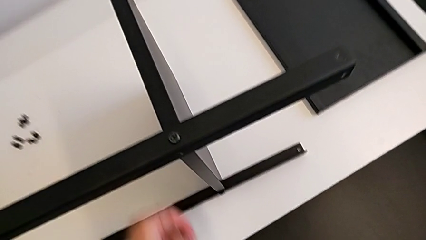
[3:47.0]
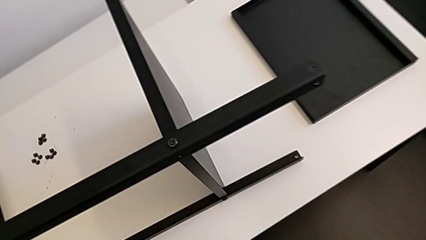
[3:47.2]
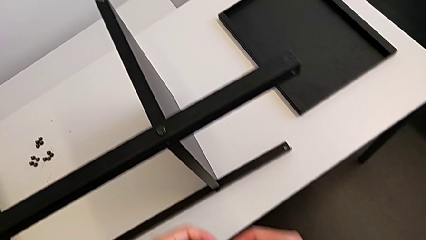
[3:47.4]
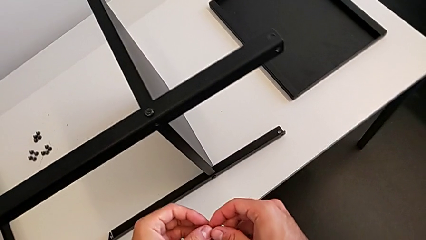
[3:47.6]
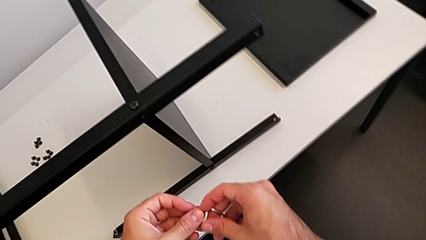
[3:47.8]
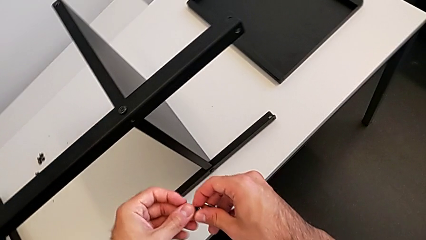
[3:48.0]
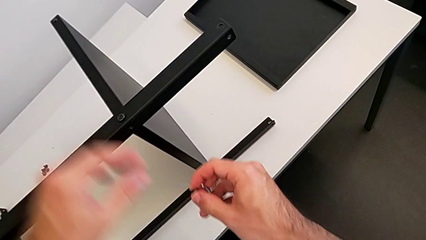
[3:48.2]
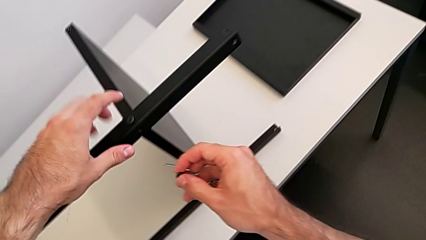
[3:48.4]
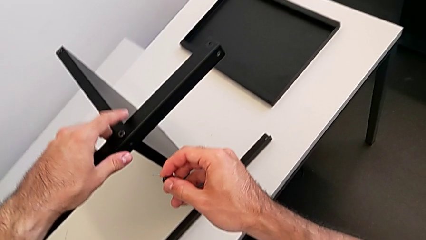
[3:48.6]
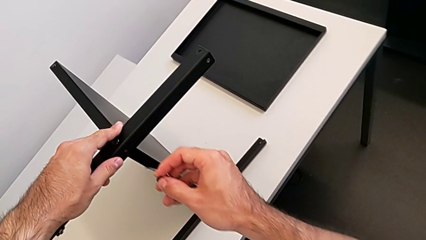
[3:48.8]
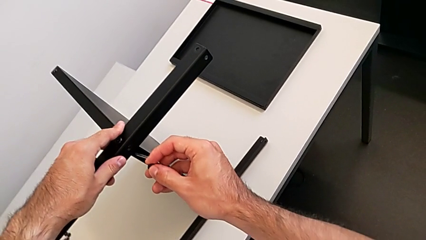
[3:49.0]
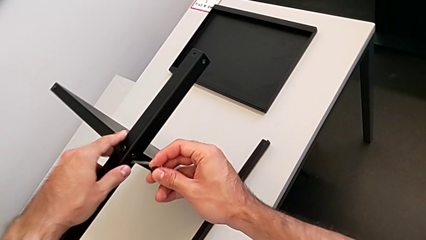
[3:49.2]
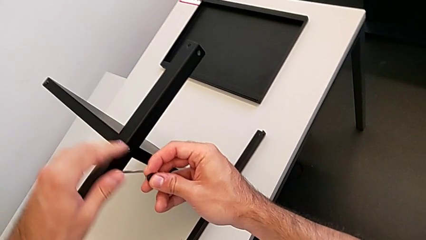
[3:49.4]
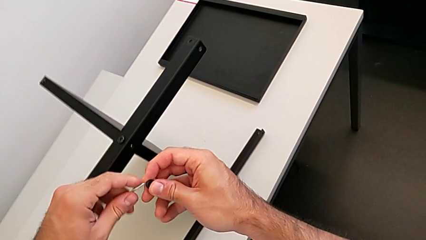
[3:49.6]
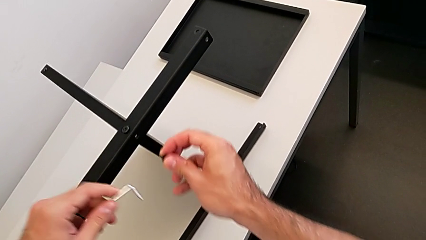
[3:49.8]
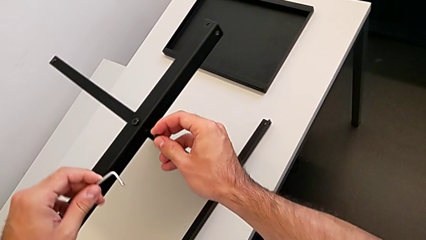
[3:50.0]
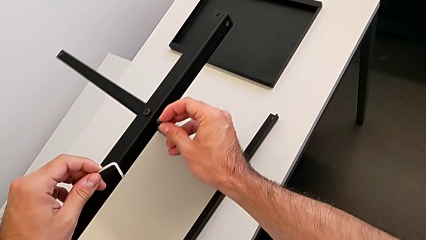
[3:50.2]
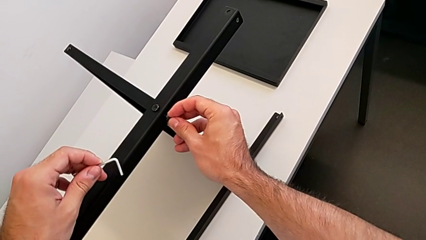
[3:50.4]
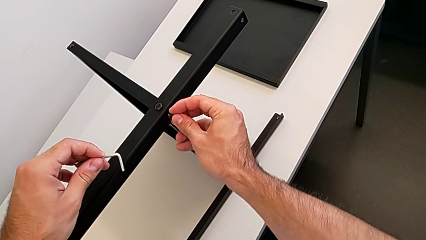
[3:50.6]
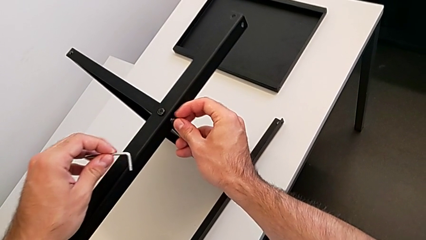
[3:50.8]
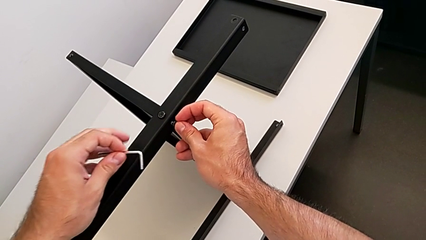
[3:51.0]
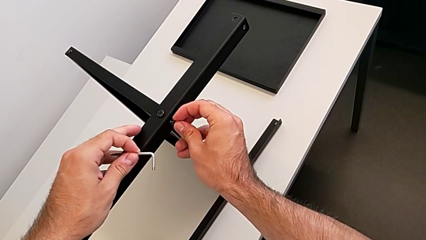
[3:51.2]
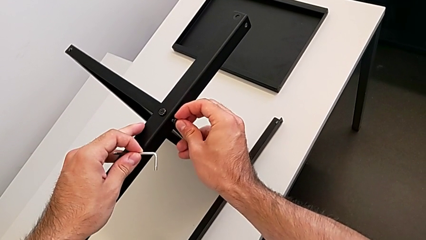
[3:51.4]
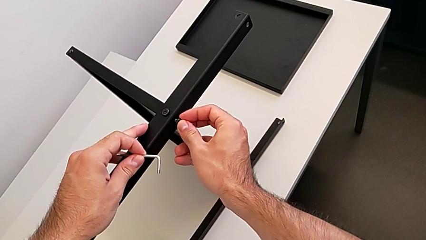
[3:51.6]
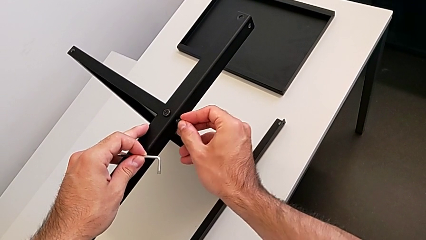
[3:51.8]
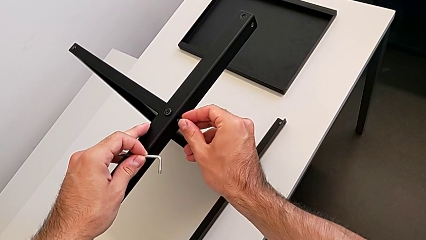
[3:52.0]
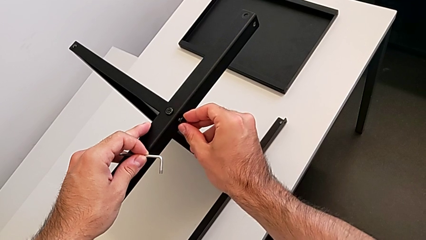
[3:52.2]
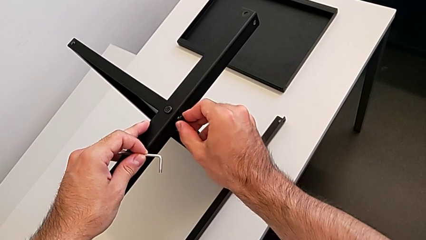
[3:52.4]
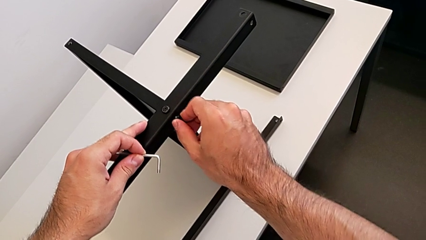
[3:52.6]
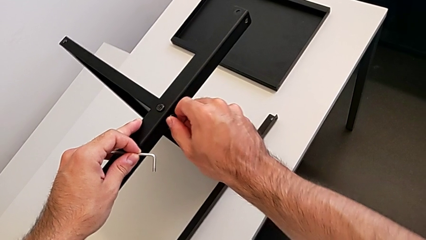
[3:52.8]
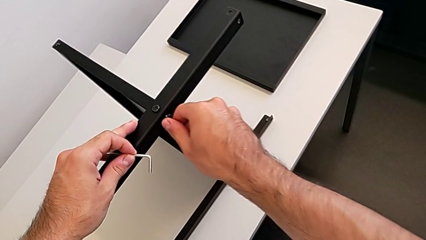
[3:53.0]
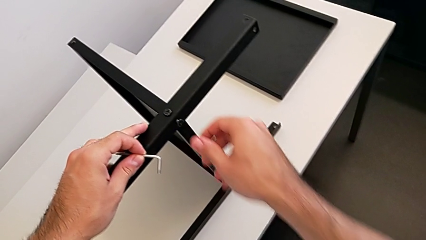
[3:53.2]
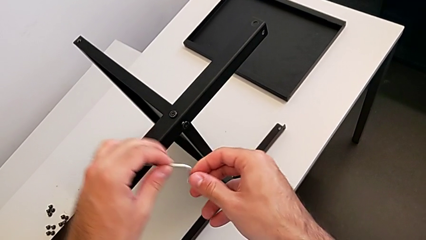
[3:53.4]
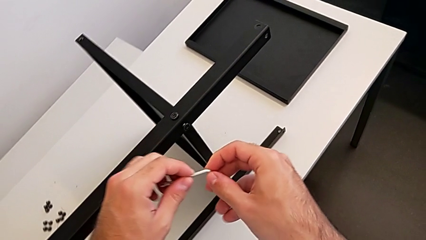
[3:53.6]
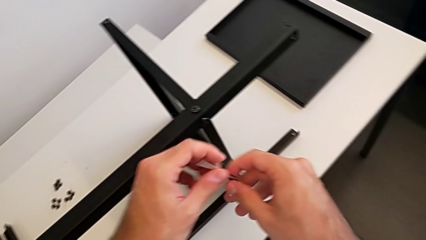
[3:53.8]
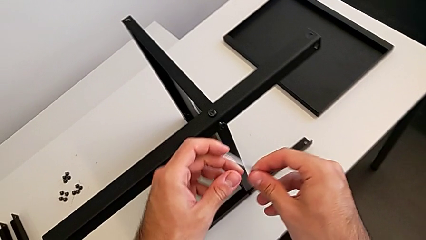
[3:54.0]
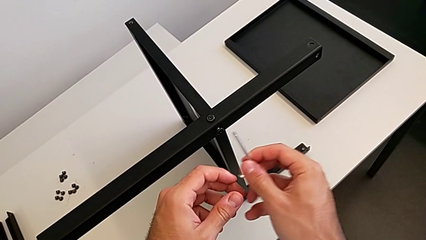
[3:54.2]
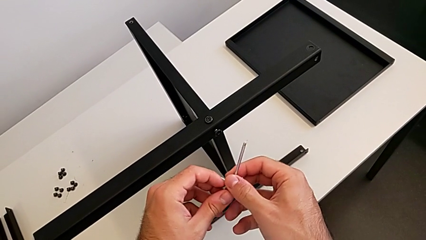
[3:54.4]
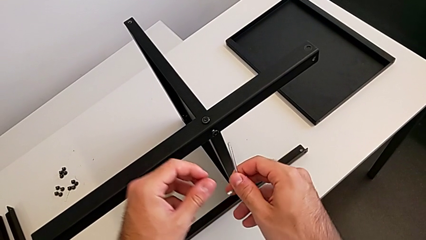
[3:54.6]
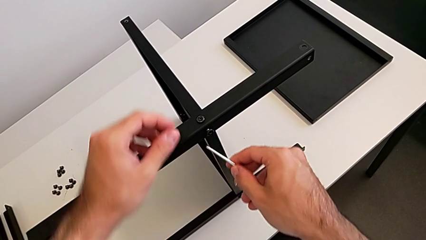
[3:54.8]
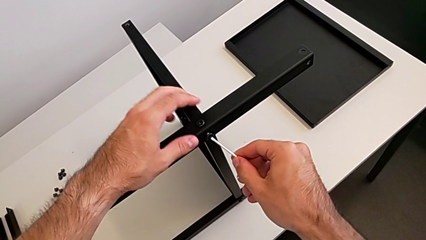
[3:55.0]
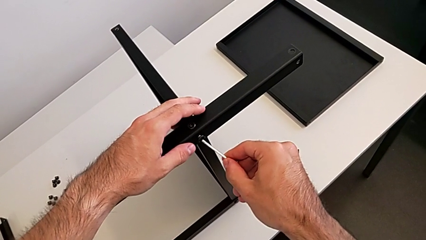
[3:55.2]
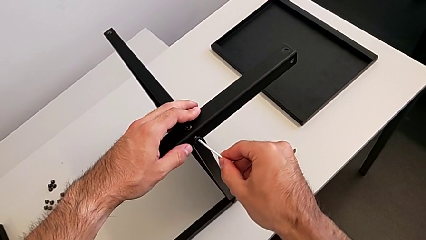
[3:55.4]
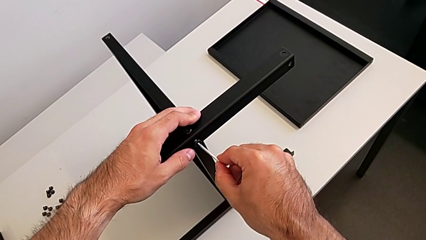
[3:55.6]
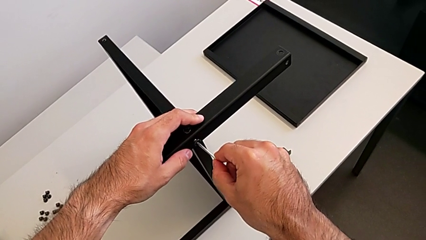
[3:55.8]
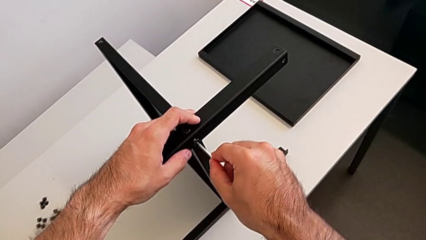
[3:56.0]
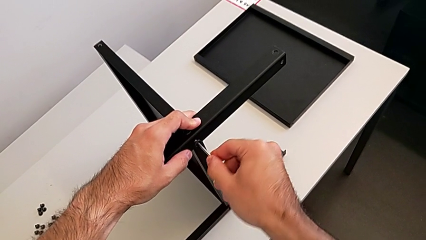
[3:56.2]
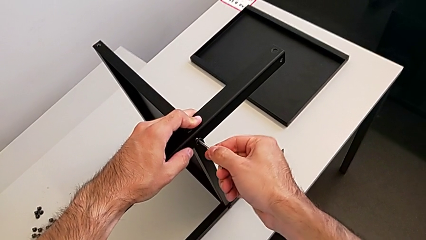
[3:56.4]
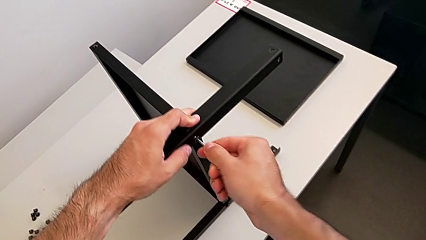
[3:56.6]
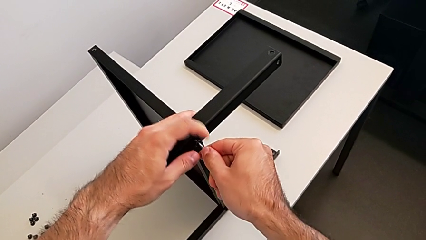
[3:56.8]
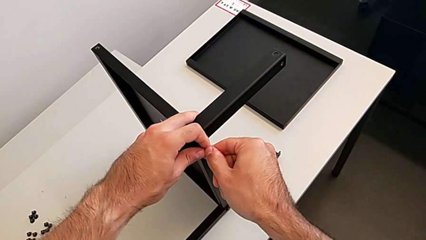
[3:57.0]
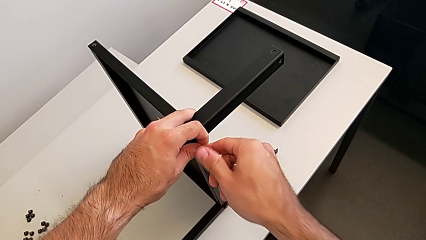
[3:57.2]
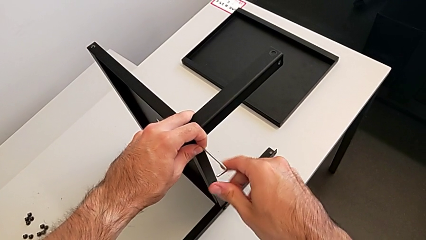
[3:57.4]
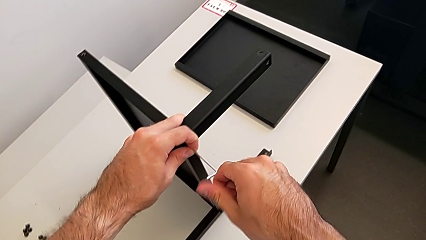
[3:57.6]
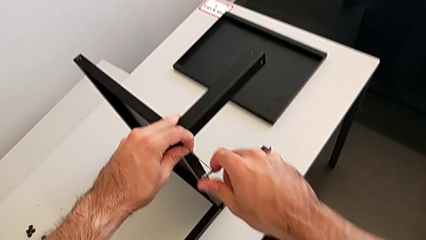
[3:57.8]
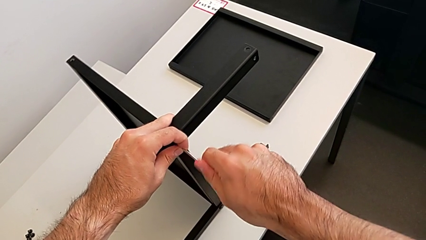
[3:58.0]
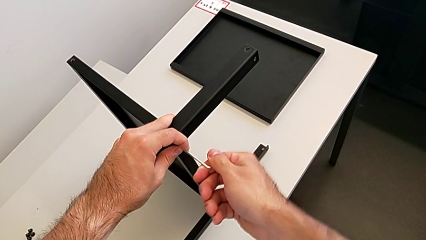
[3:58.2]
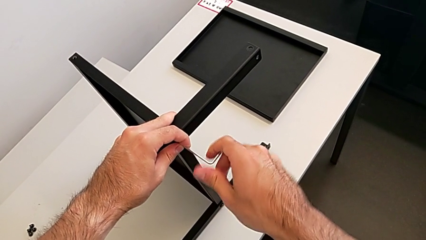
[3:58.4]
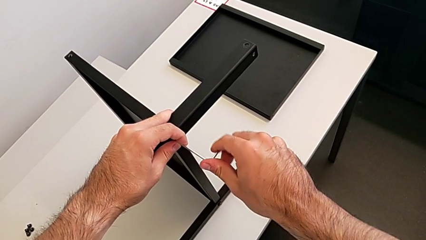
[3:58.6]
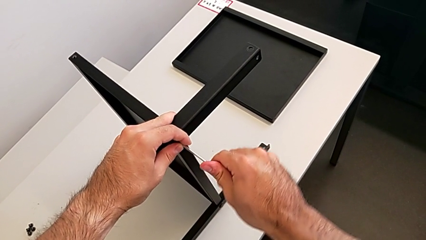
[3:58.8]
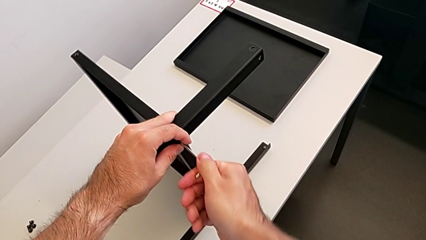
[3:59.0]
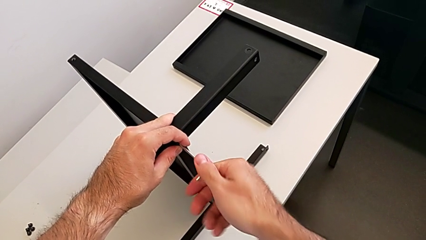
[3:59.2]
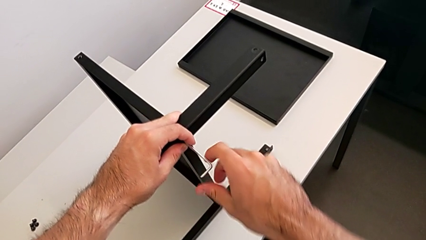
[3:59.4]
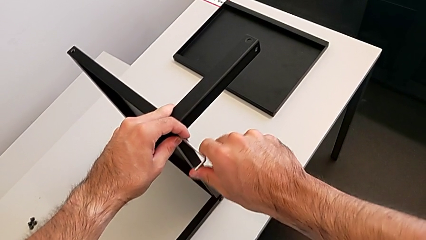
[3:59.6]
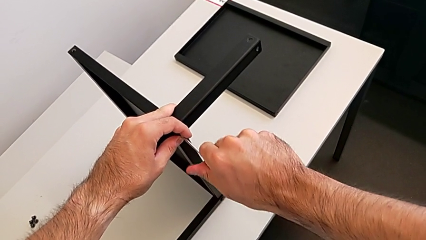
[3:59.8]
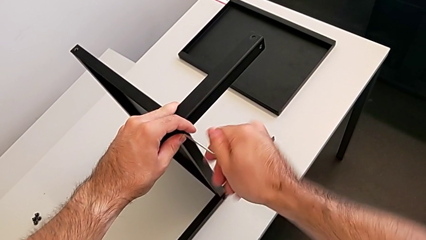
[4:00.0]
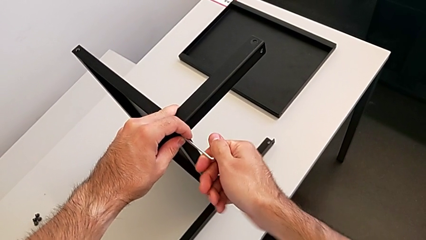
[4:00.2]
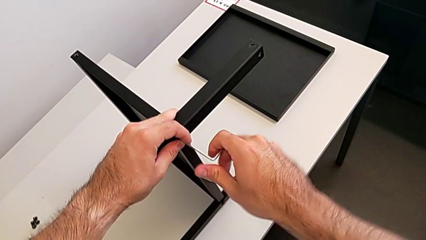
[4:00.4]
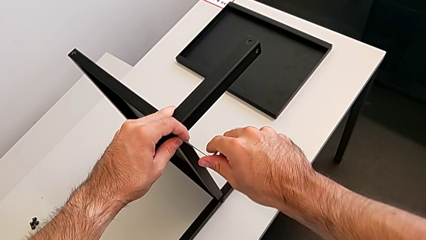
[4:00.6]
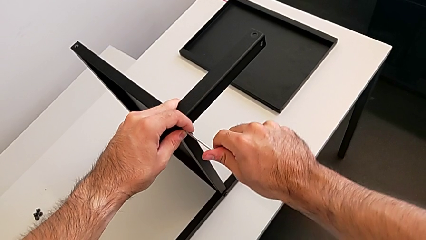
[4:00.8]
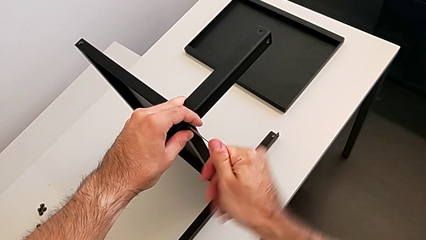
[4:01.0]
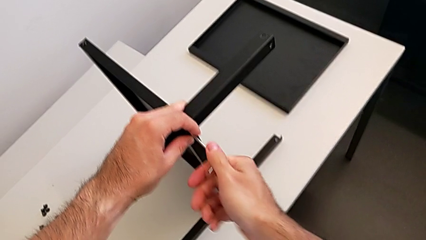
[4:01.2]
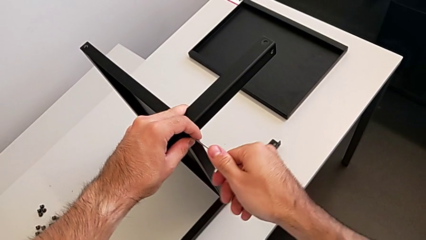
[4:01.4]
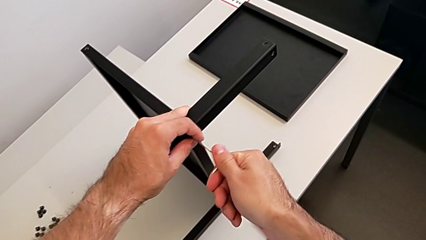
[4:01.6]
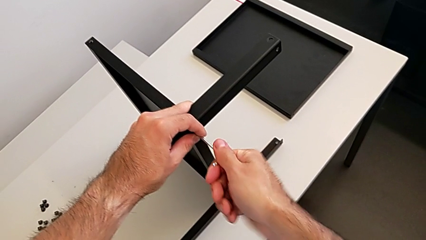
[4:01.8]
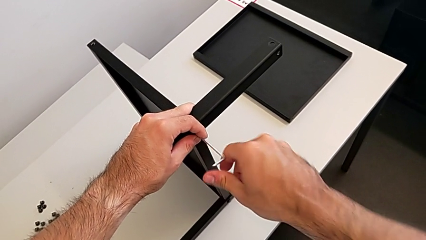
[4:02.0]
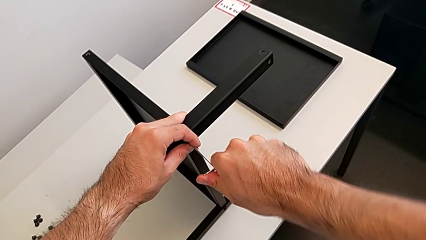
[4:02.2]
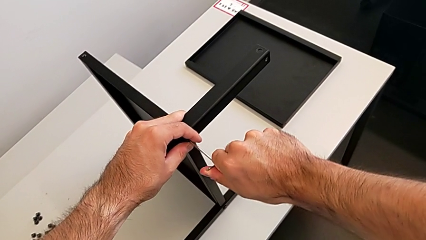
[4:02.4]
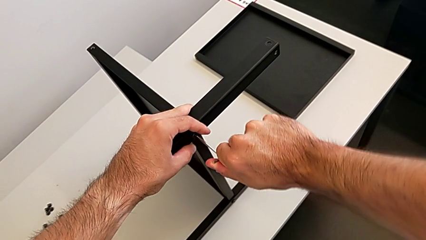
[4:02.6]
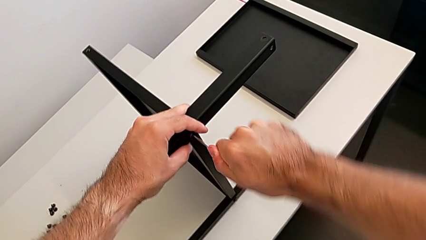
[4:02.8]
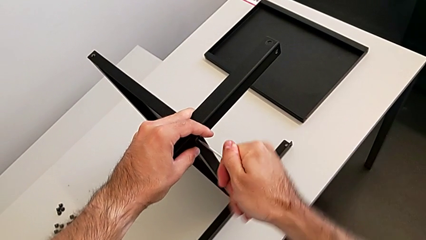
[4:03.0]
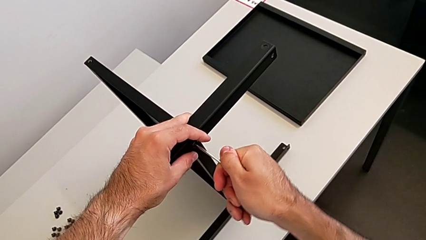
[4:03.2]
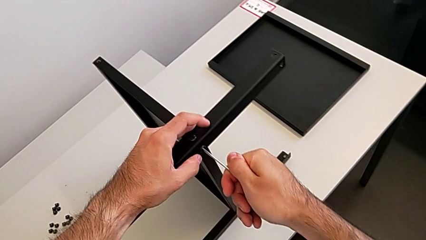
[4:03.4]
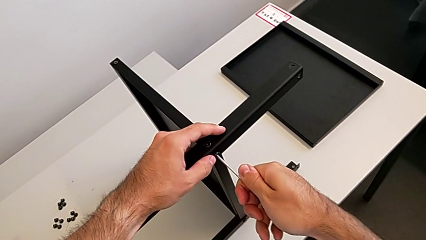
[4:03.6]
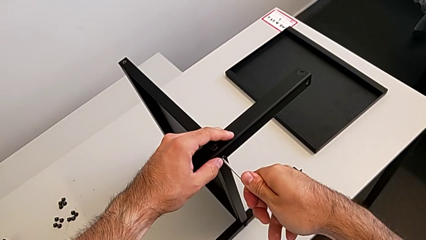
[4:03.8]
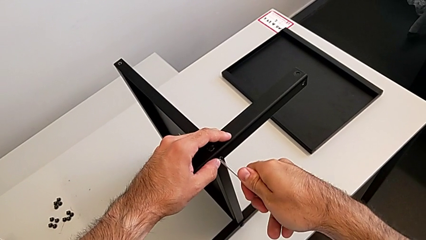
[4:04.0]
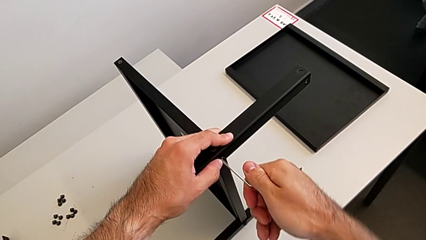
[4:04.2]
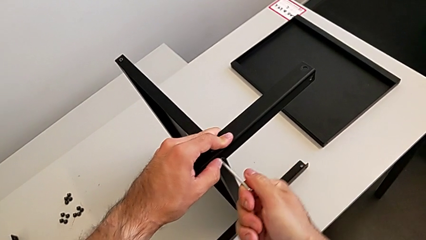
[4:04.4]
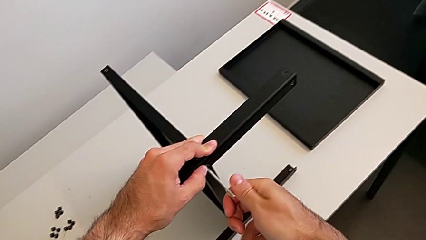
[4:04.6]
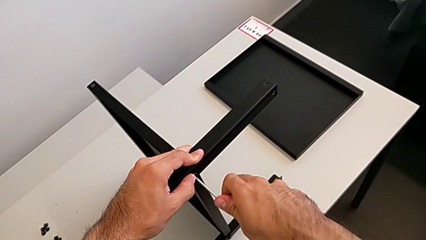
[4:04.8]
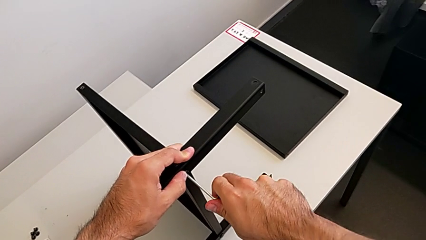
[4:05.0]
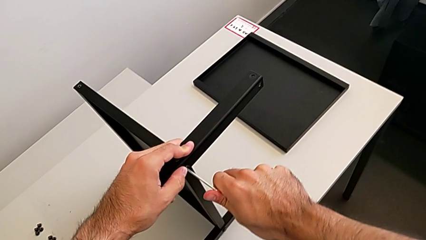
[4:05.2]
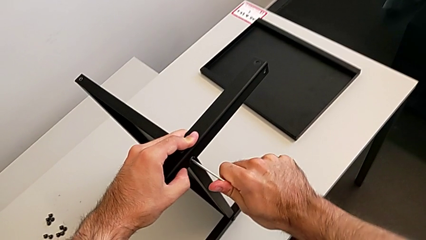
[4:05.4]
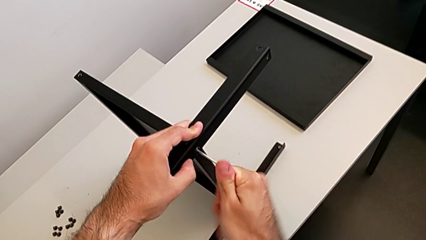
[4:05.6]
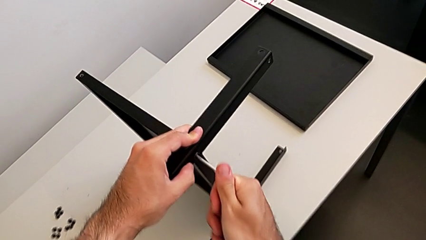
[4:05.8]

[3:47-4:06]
The camera wearer is screwing the second leg to the middle shelf of the table. They grab the hex socket head, insert it, grab the Allen wrench, insert it and begin to screw the hex socket head.
